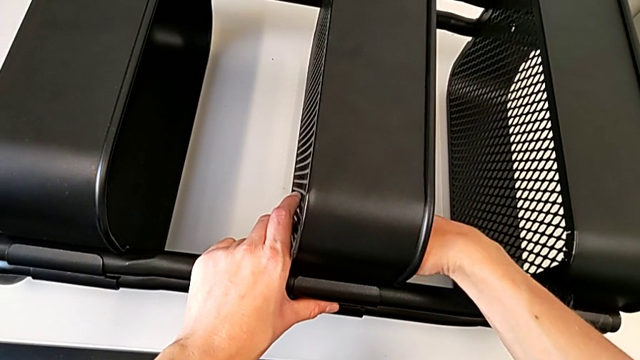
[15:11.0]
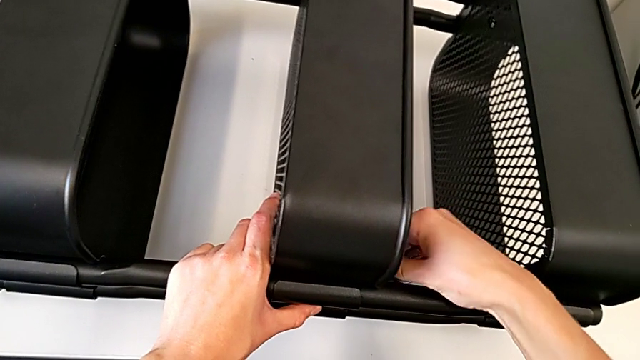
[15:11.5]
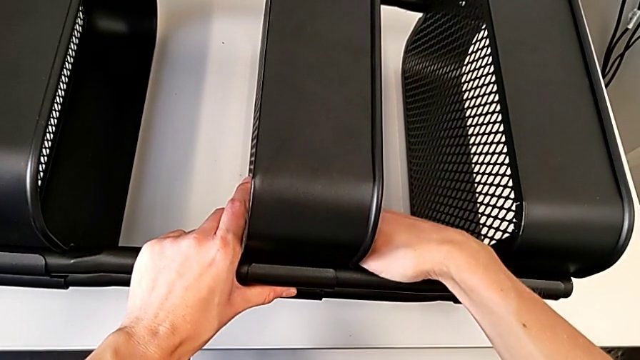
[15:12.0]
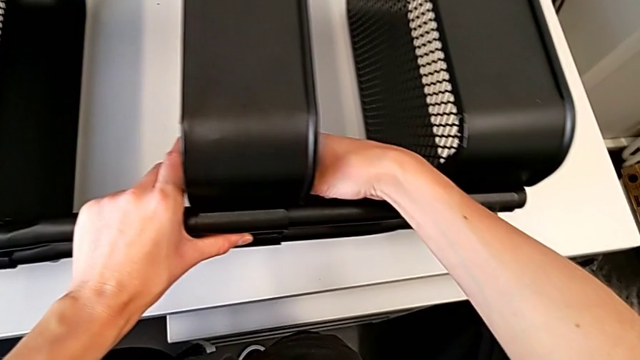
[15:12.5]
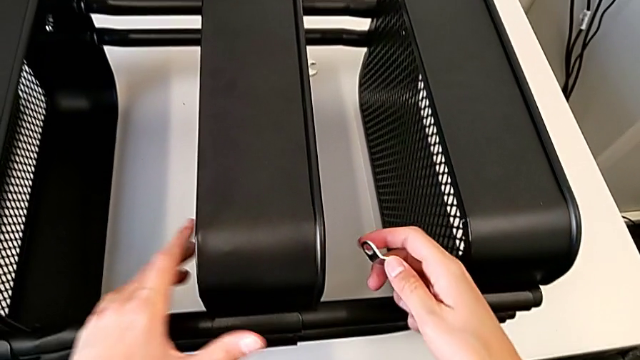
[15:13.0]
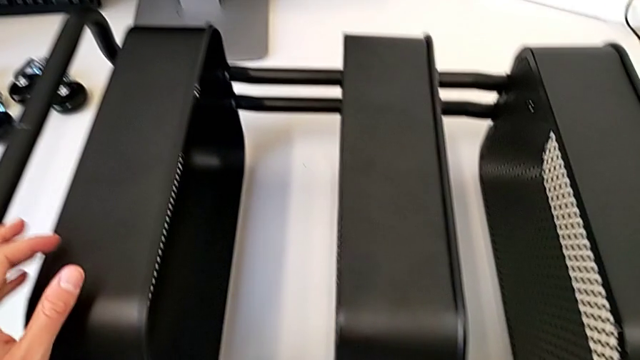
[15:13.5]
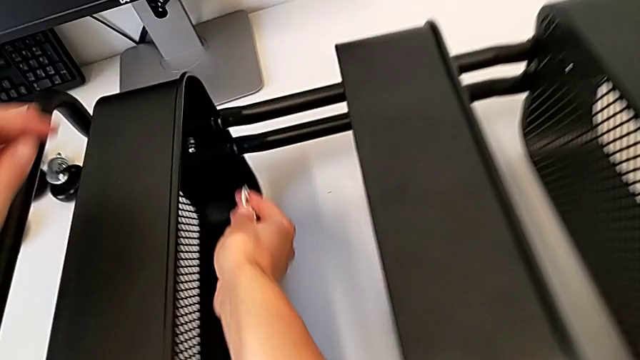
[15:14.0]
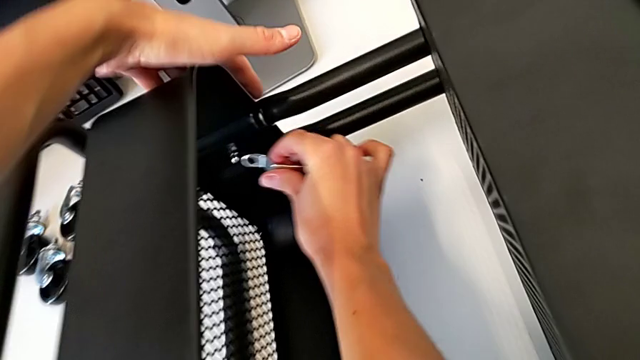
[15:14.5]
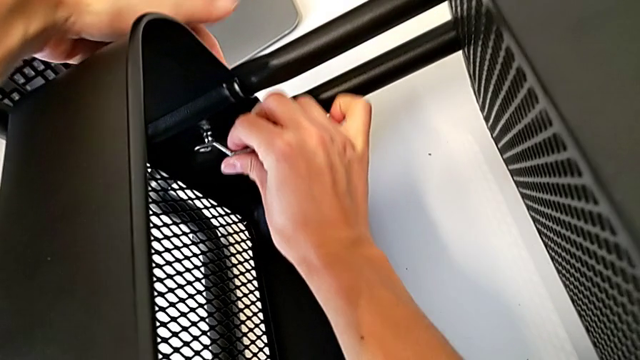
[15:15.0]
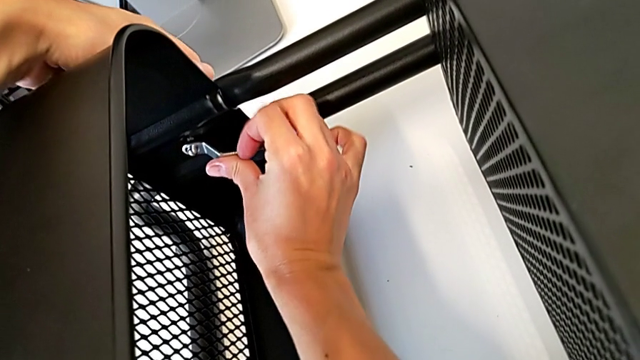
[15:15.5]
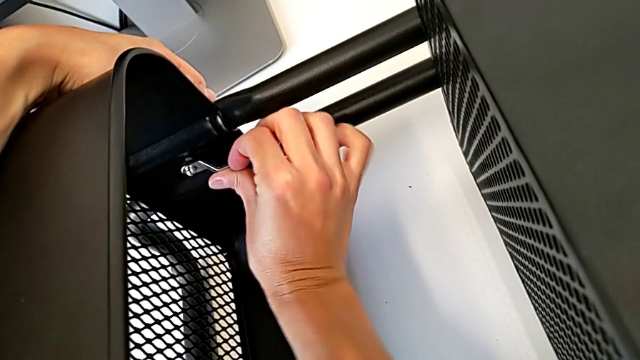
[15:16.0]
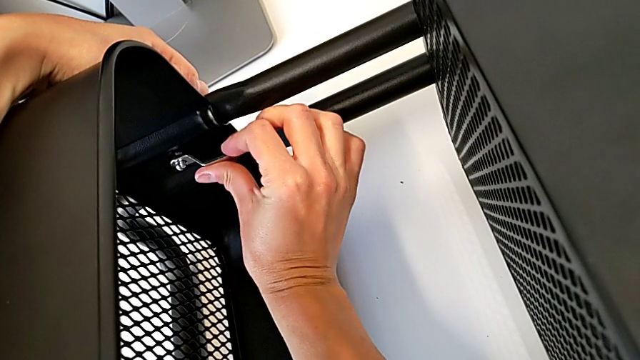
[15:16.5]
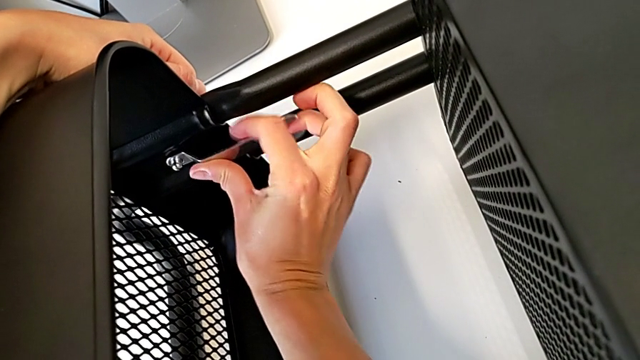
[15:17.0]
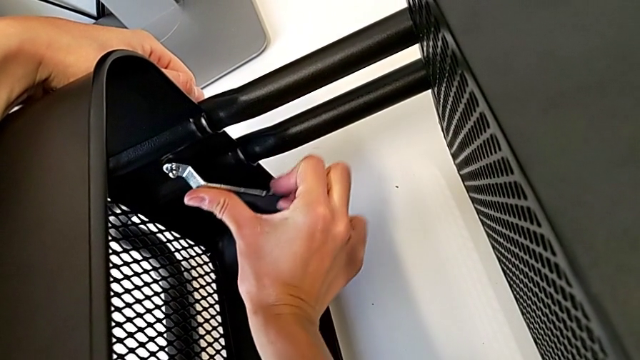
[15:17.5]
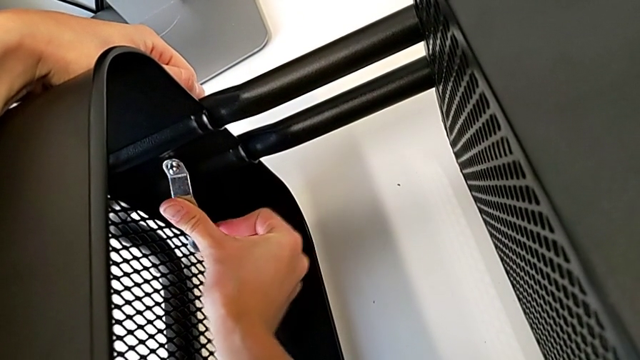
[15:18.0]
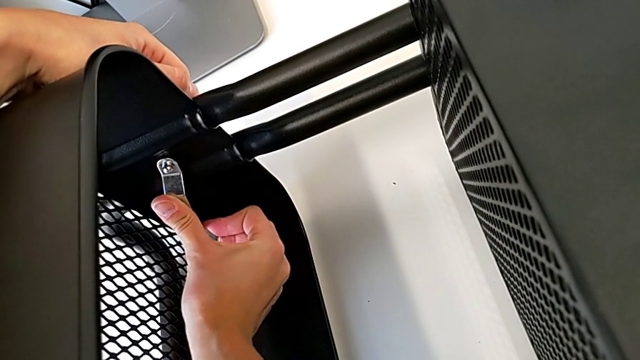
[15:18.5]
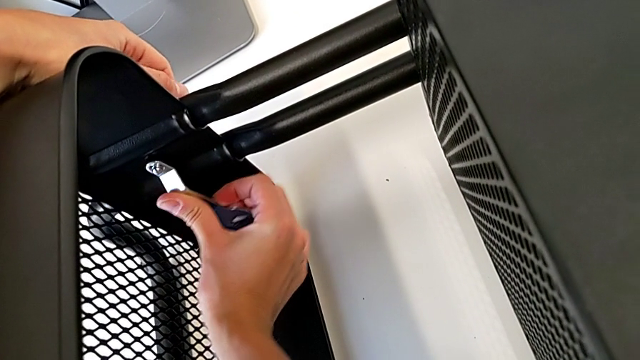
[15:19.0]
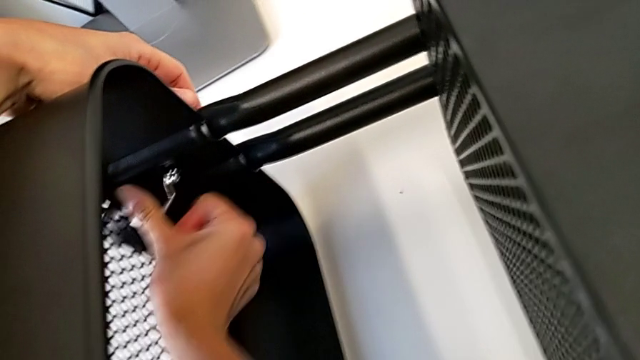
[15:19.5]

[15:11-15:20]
The camera wearer is attaching a hexagon cap nut to the middle tray and screwing the screw. They begin to screw the bottom hexagon cap nut.

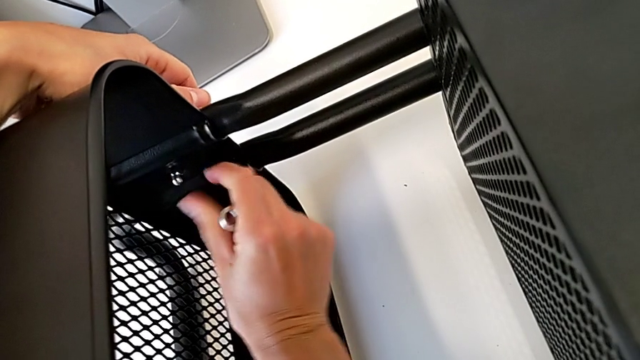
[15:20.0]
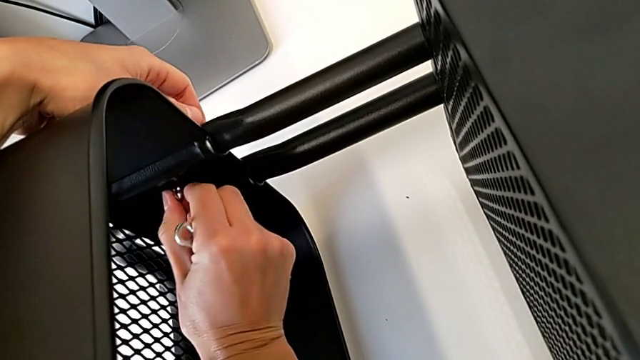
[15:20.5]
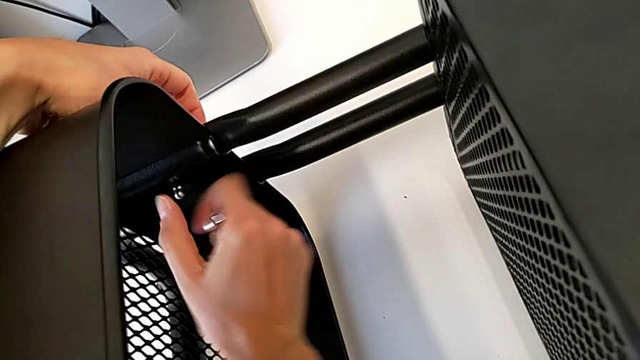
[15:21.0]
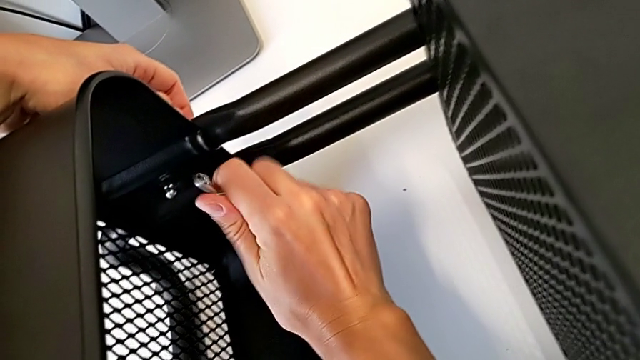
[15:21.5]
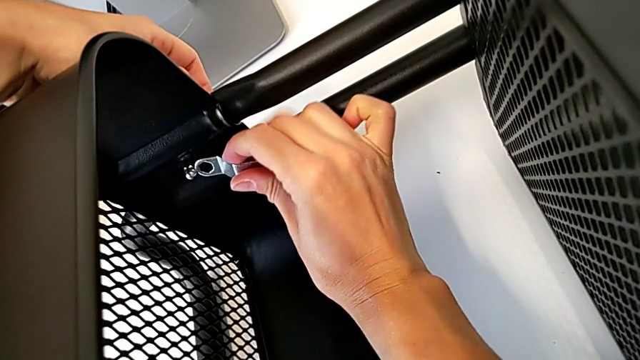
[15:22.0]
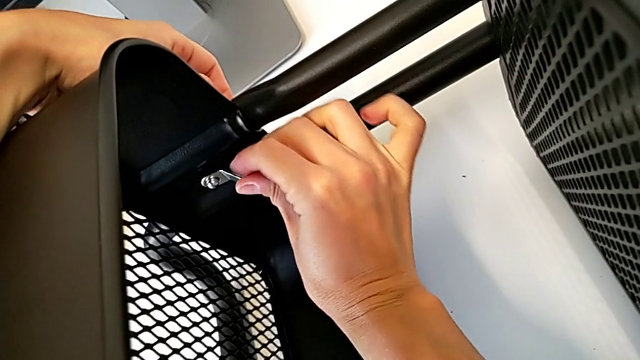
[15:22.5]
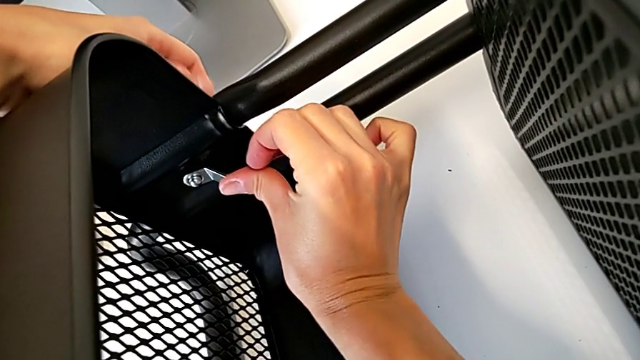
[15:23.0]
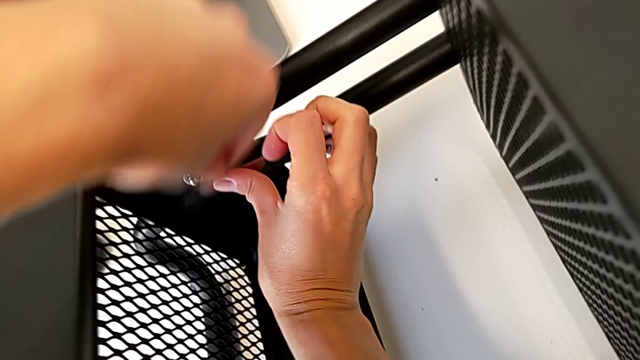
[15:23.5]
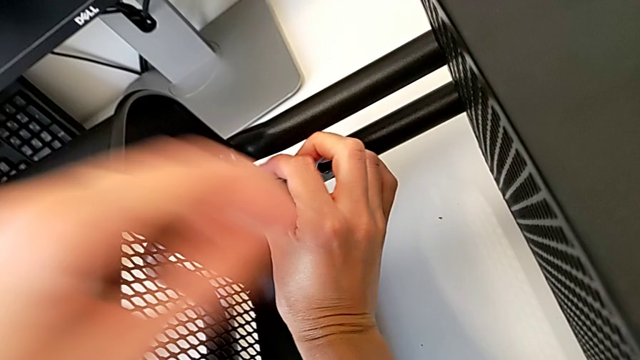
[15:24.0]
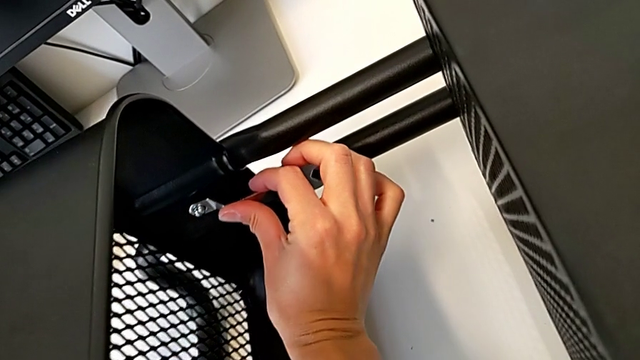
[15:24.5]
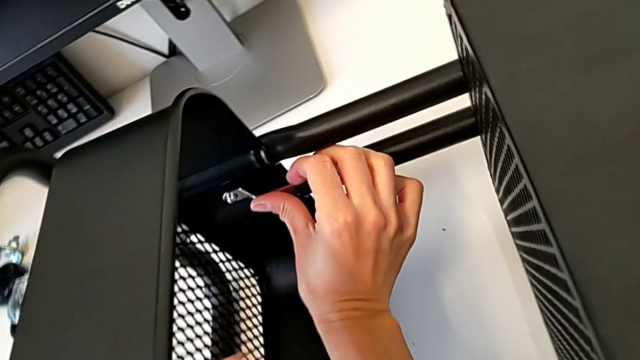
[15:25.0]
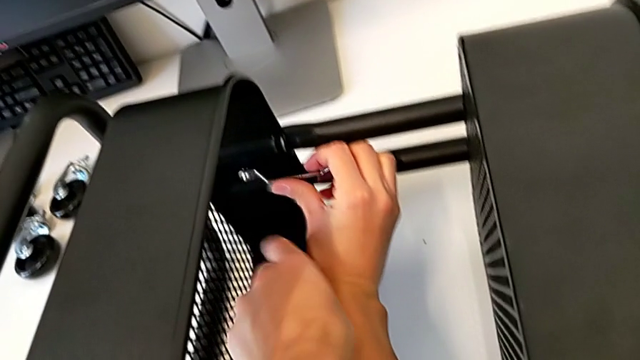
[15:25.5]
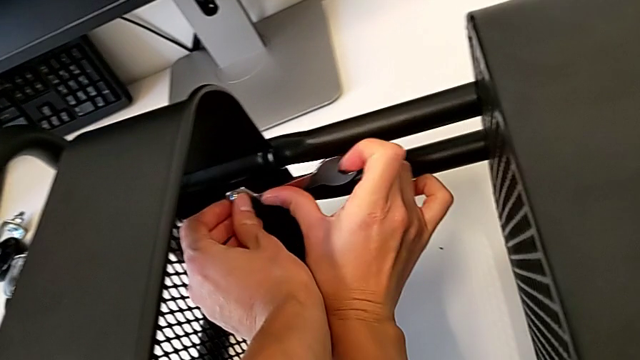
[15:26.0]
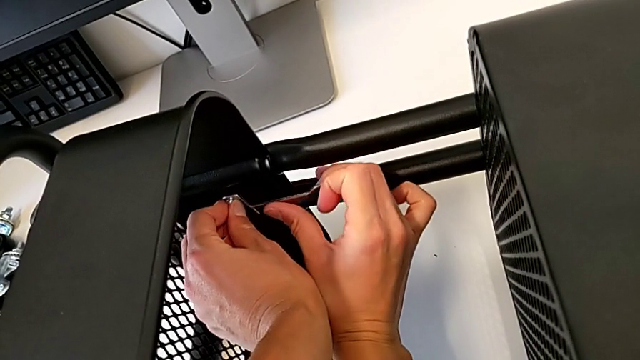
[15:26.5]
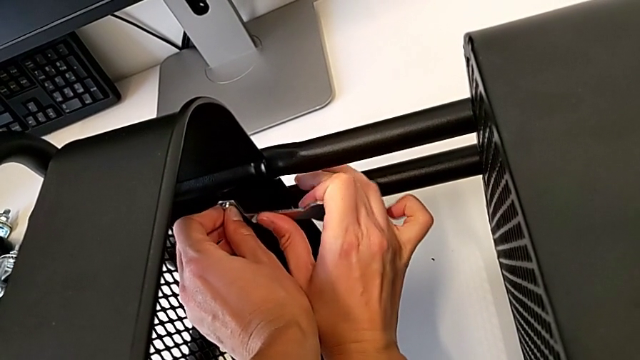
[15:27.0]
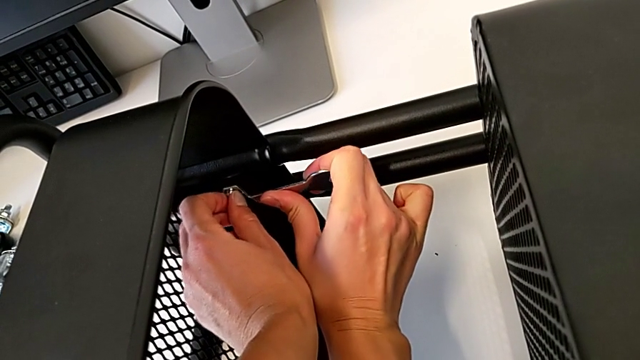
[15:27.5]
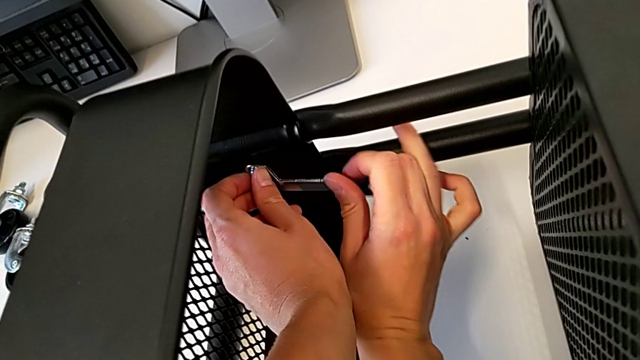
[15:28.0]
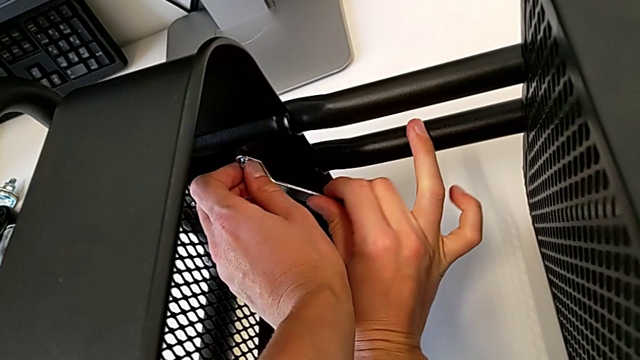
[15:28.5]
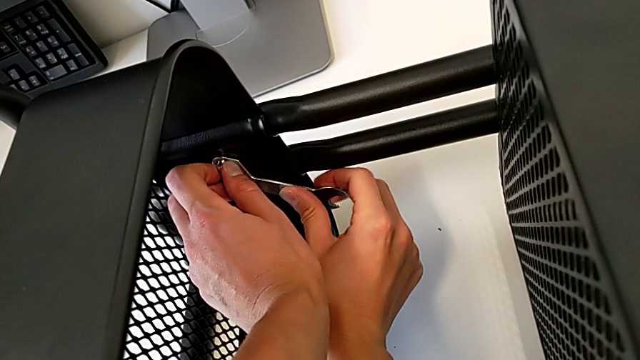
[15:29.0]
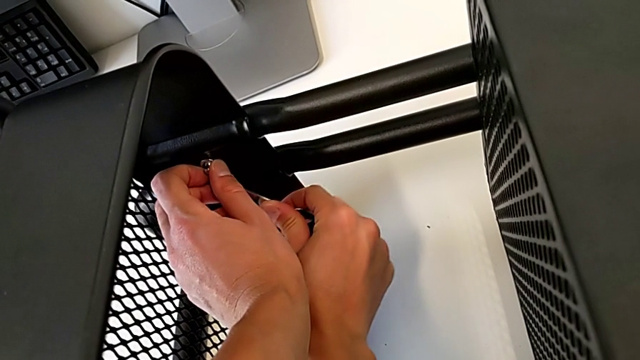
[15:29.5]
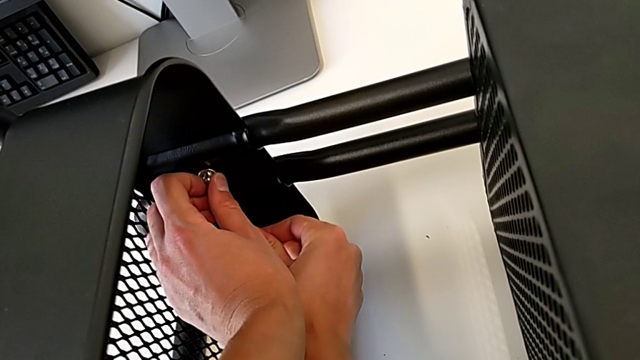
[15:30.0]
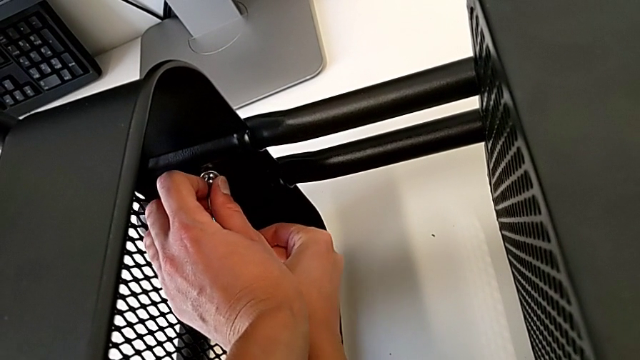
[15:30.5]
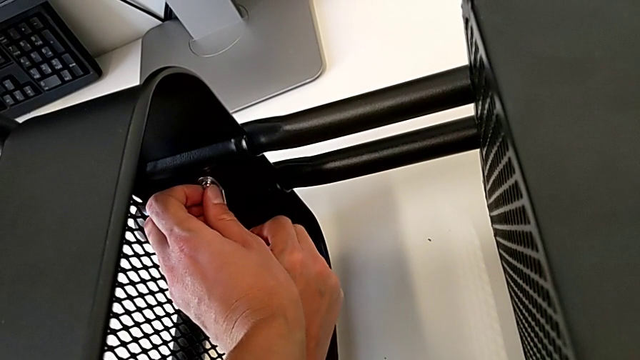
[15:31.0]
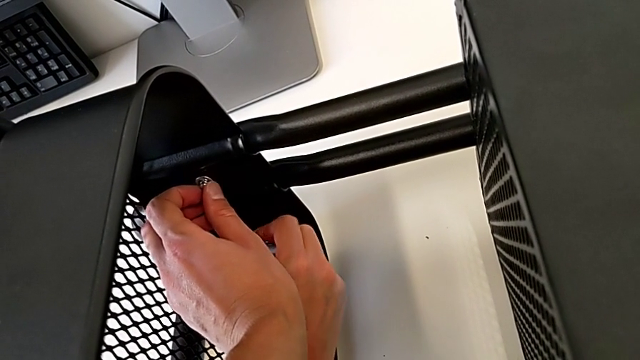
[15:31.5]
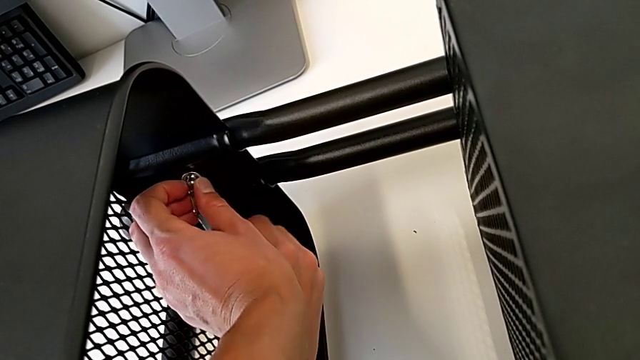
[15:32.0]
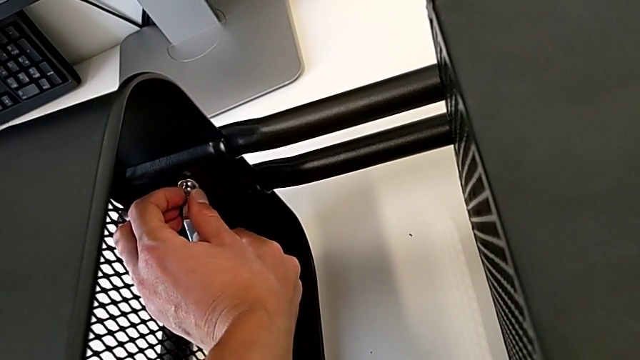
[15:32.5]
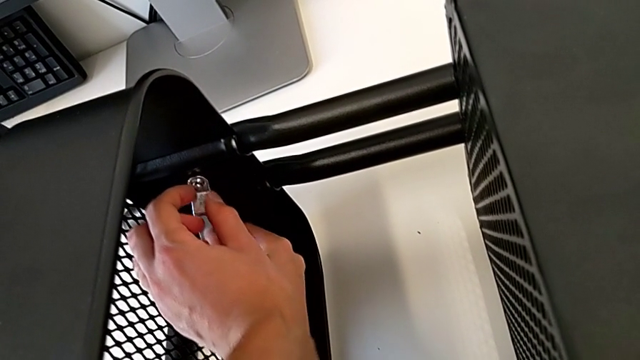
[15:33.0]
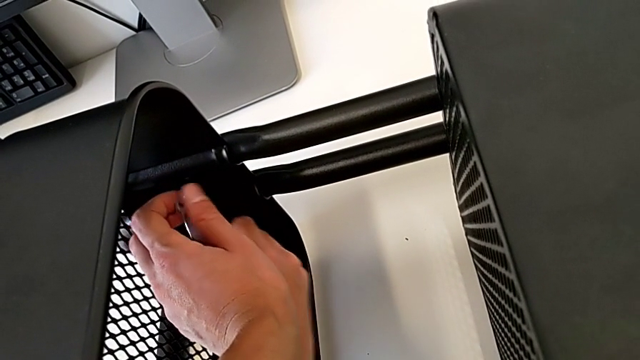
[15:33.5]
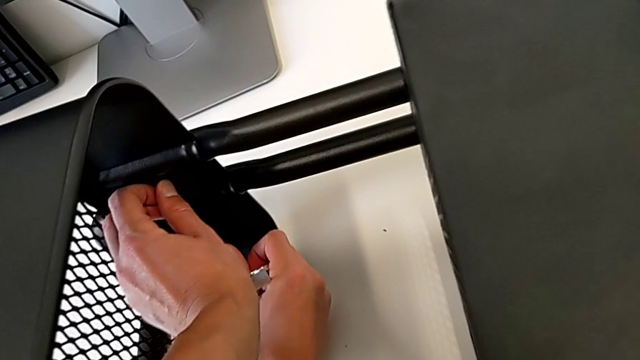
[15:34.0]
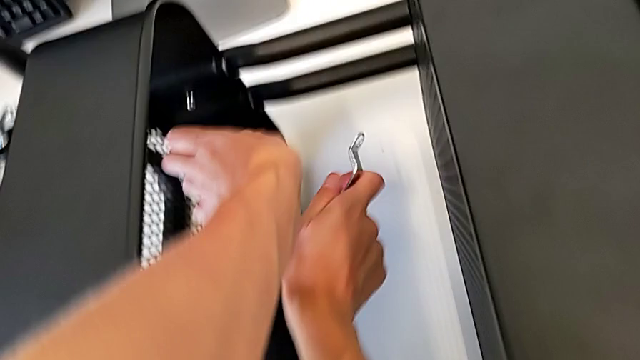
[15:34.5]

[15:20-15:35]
The camera wearer is attaching a hexagon cap nut to the middle tray and screwing the screw. They keep screwing the bottom hexagon cap nut.
